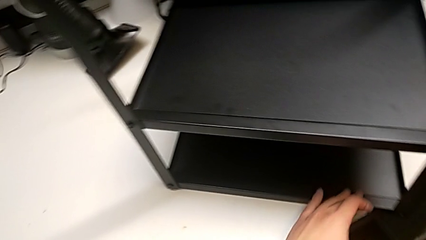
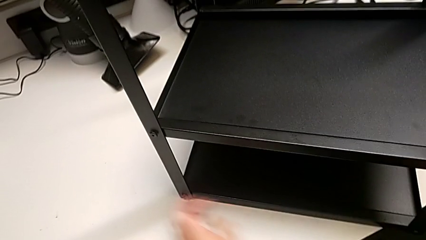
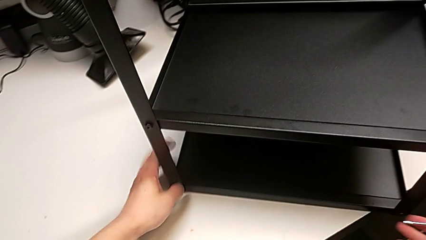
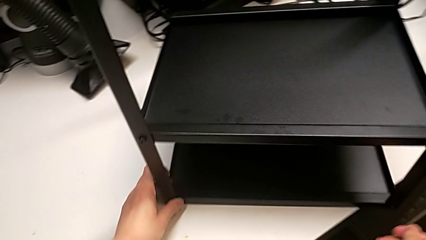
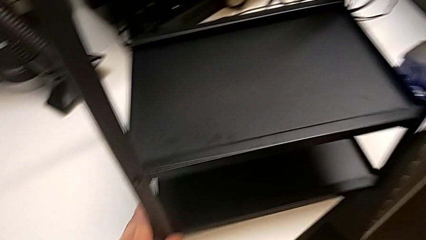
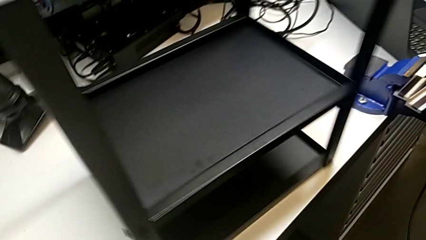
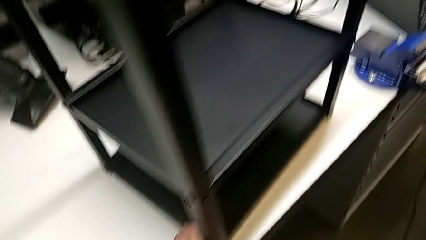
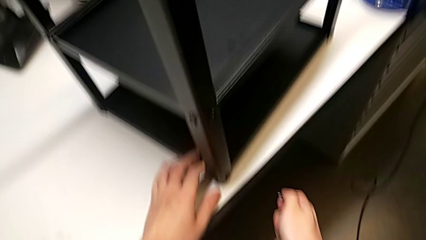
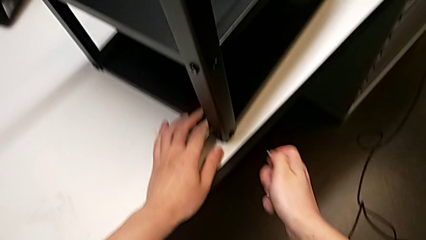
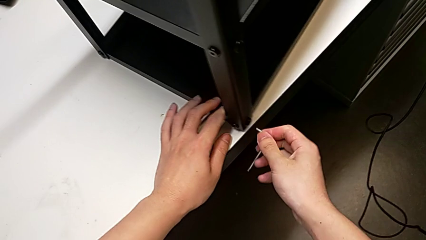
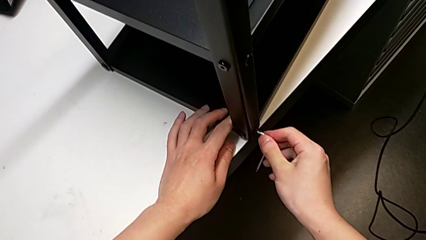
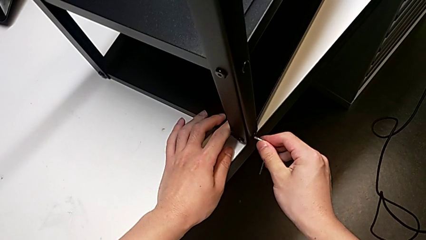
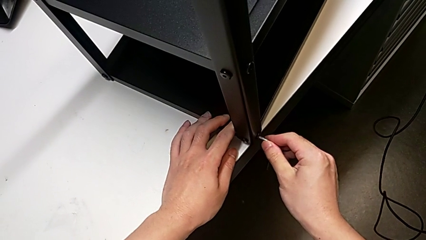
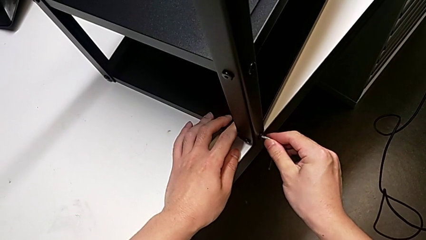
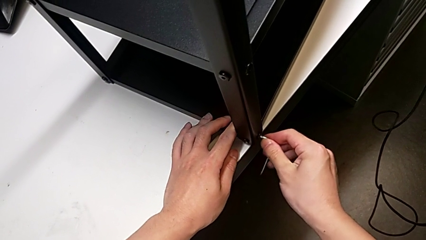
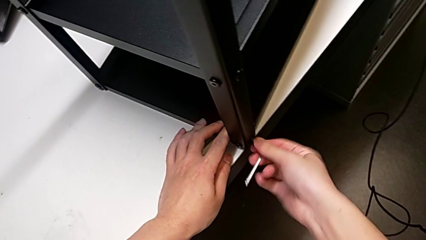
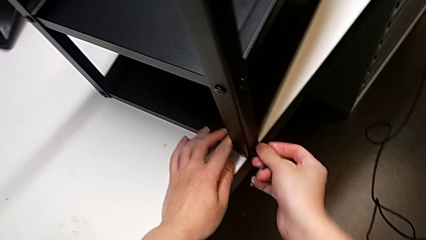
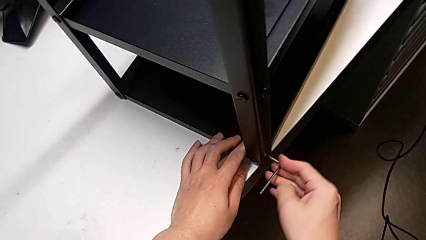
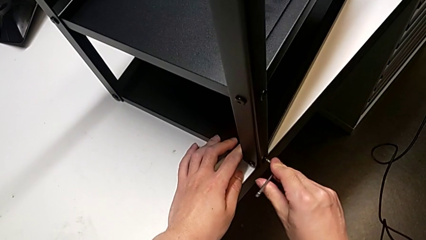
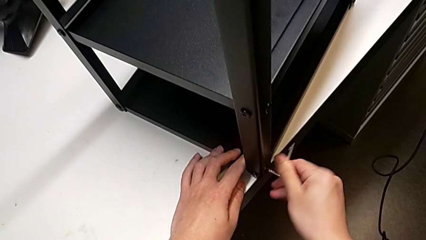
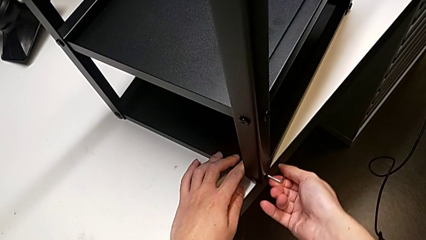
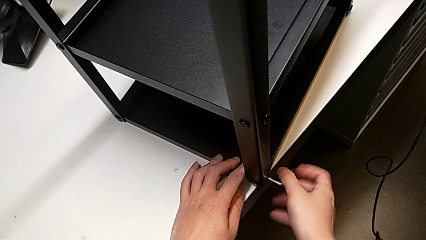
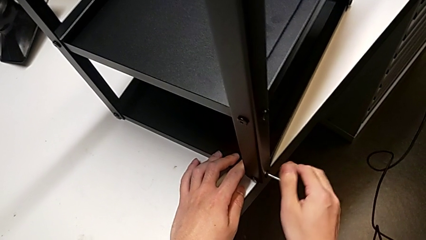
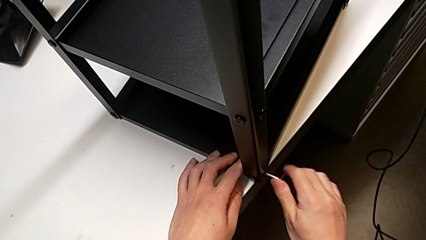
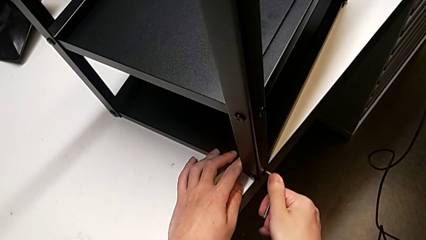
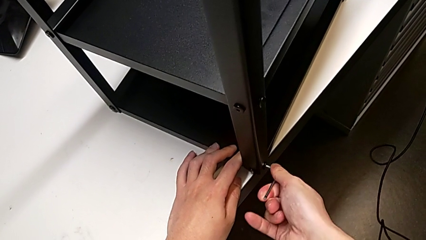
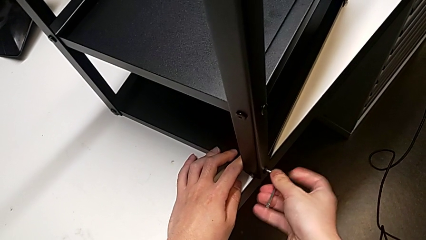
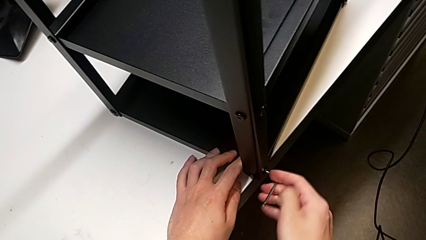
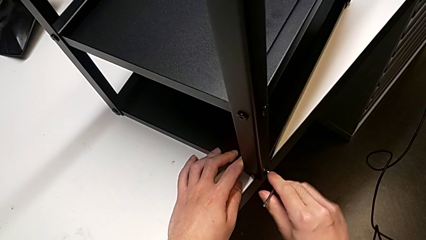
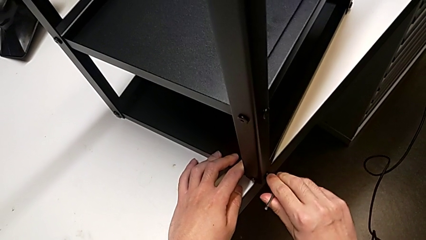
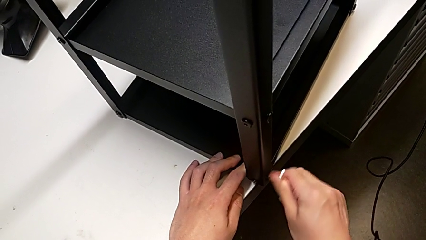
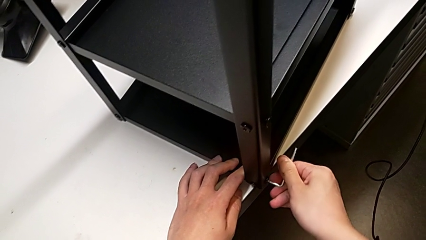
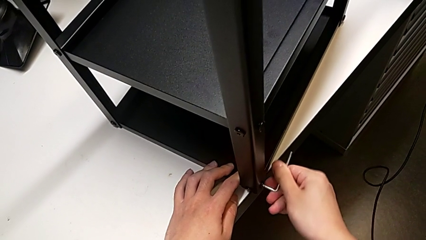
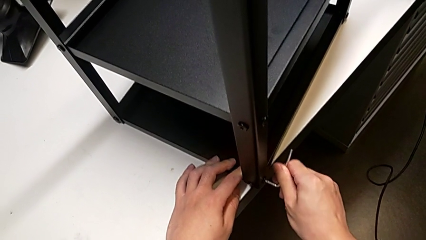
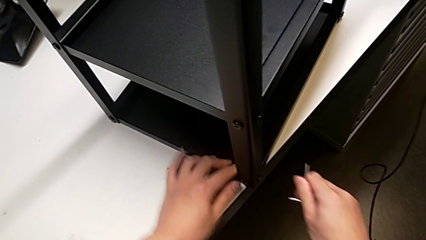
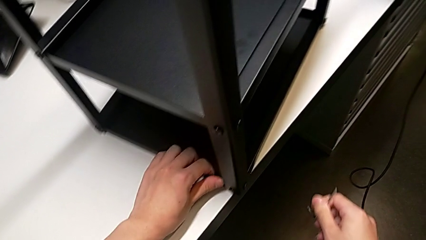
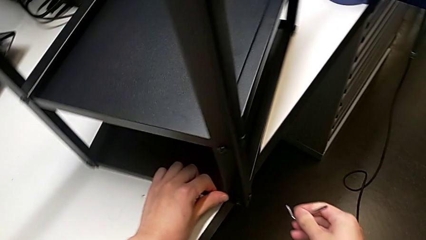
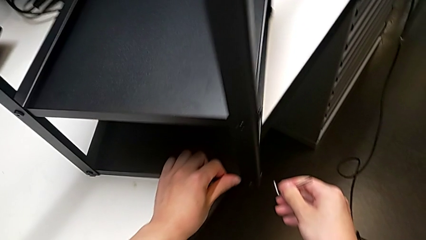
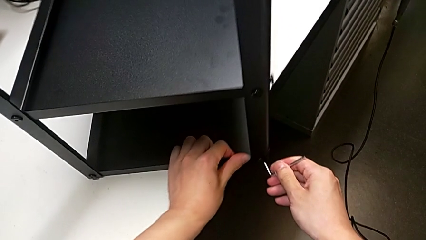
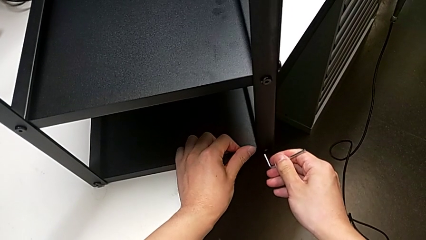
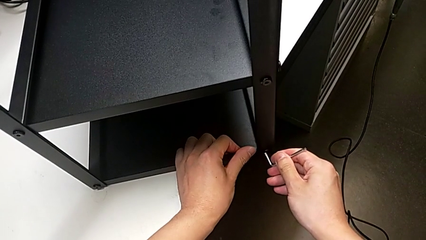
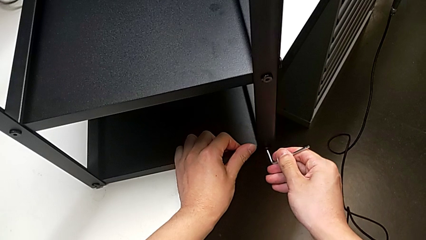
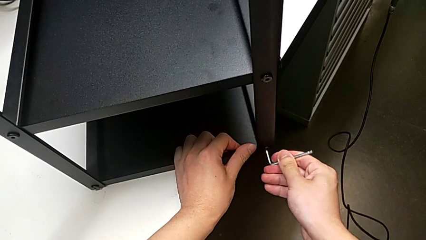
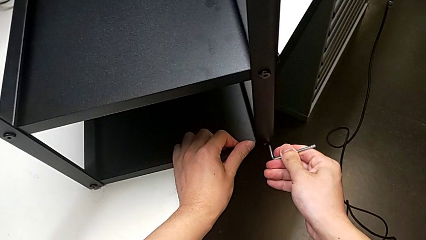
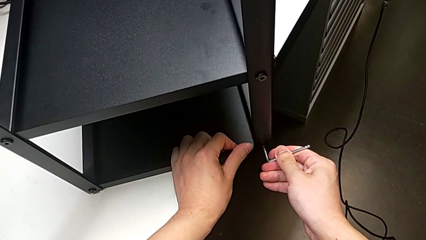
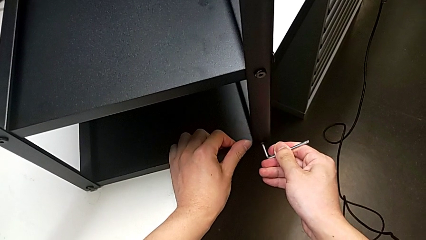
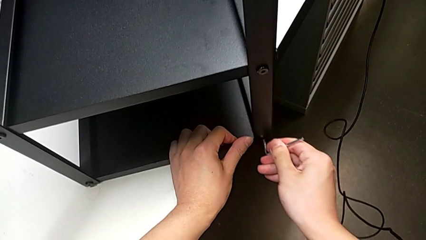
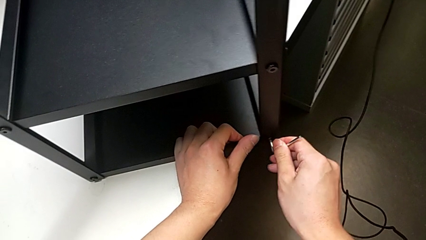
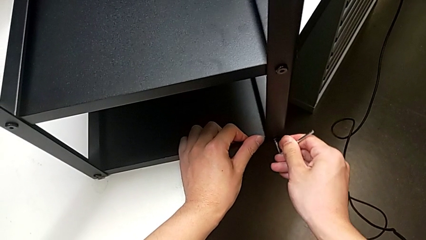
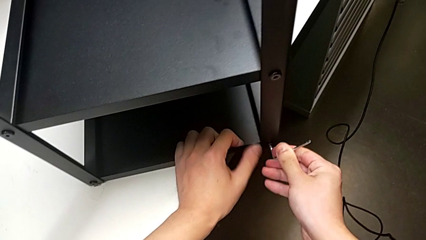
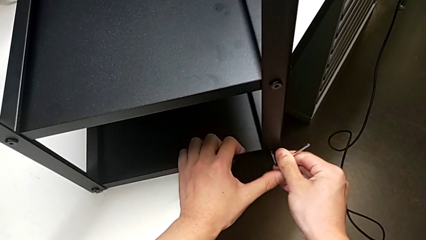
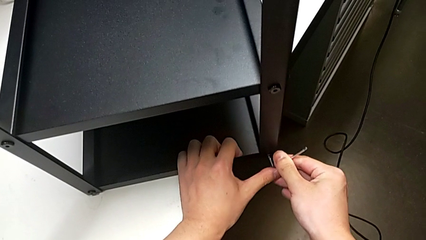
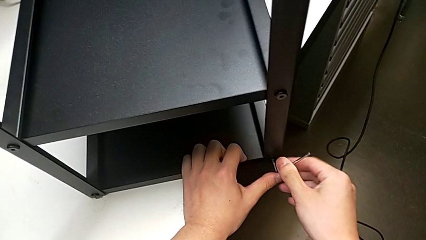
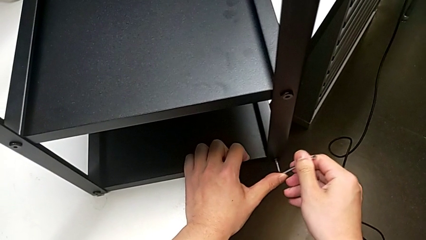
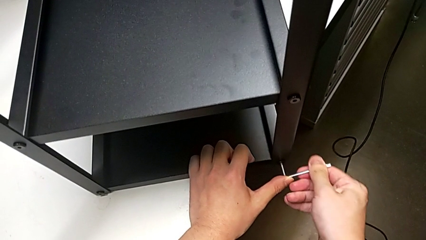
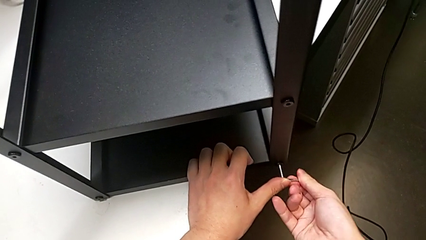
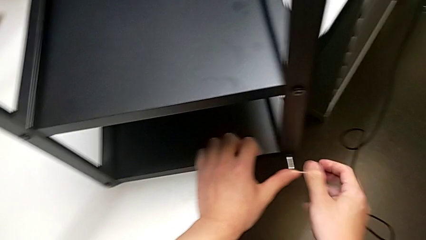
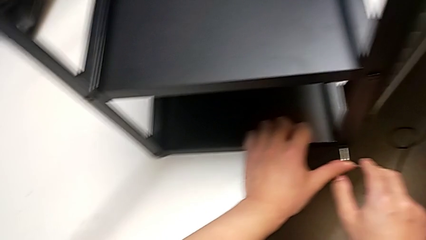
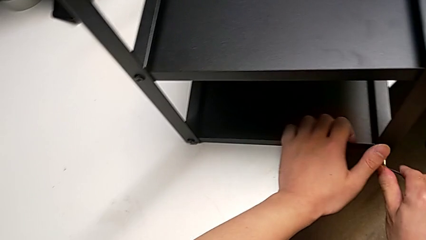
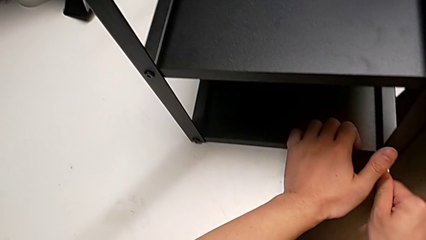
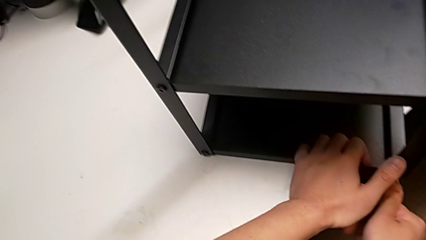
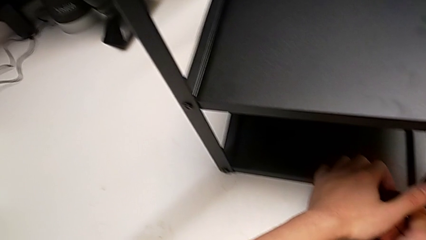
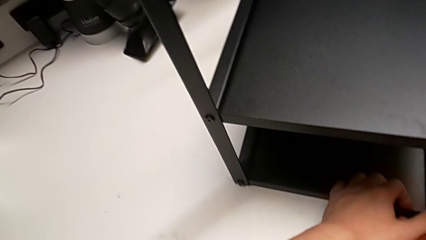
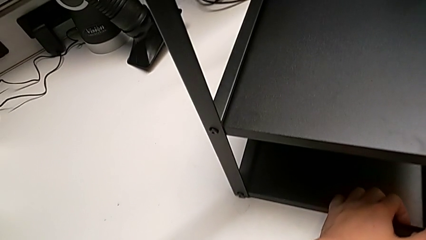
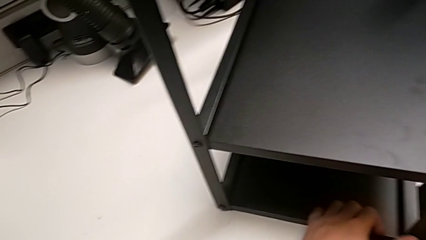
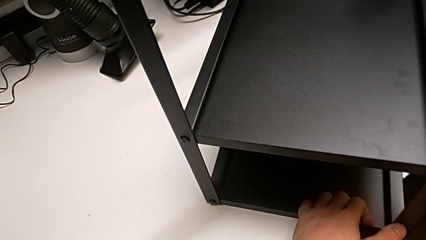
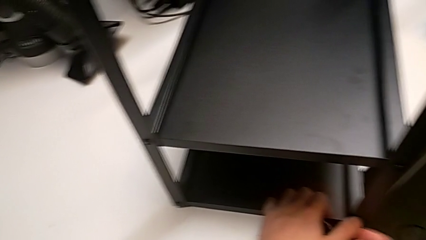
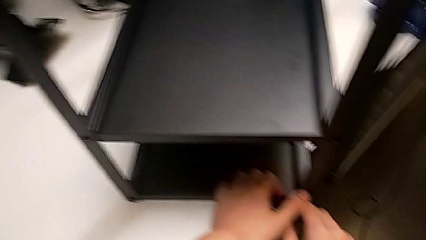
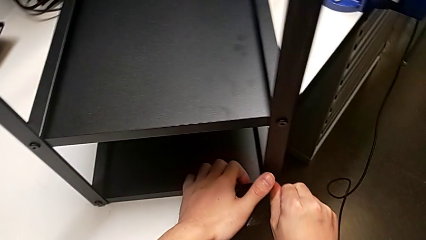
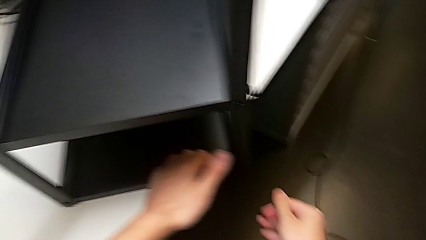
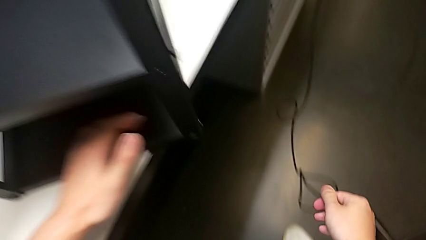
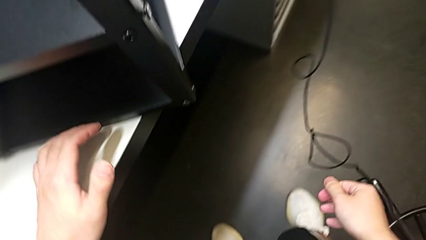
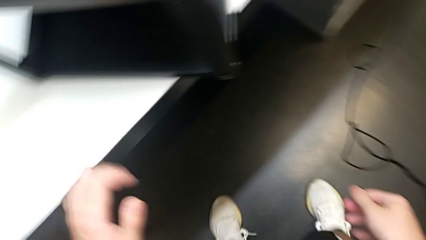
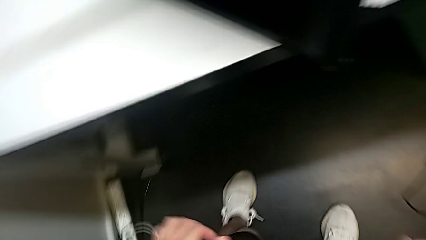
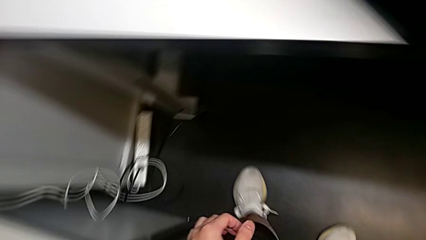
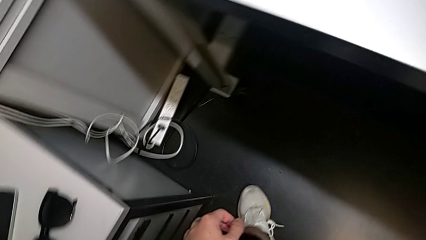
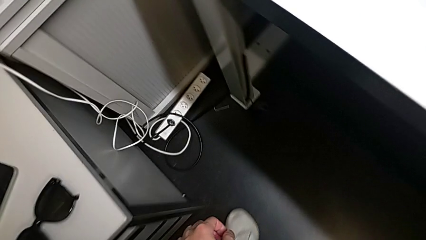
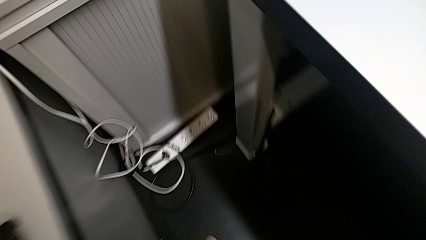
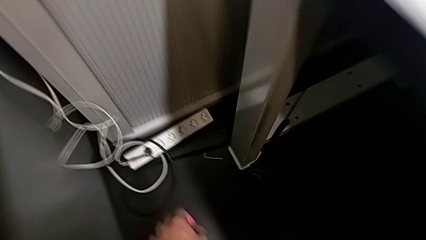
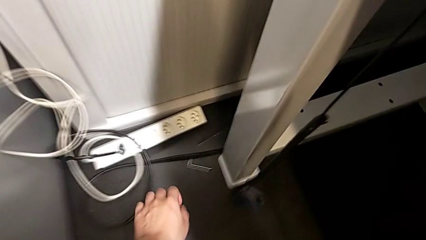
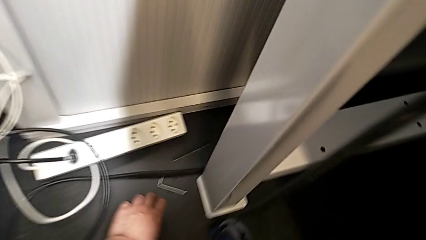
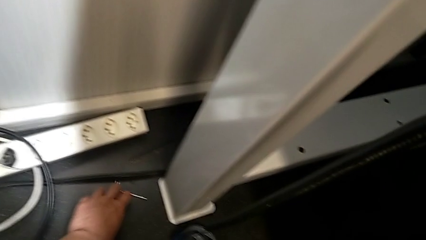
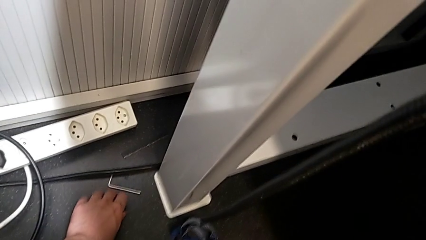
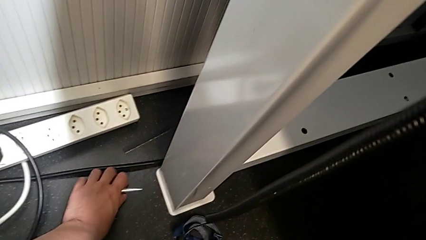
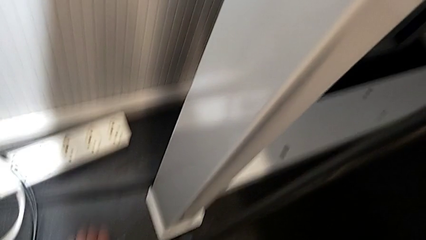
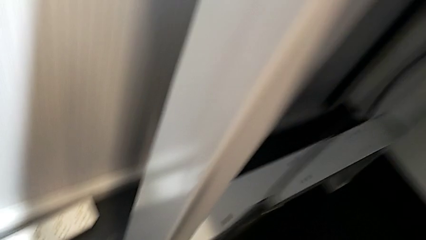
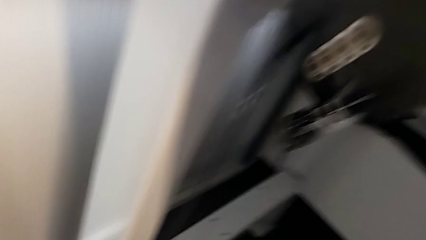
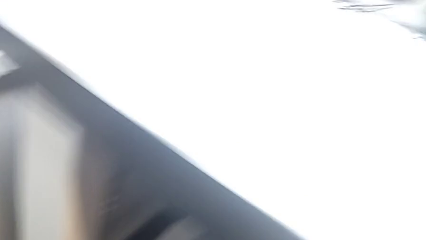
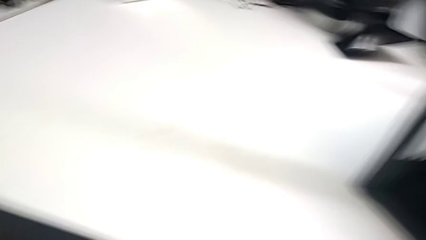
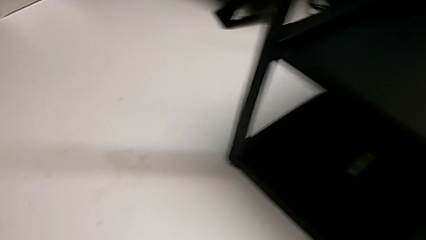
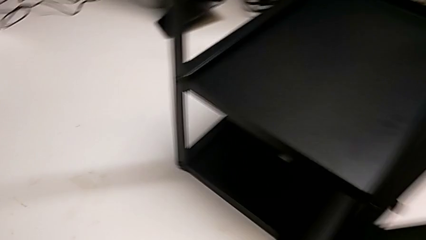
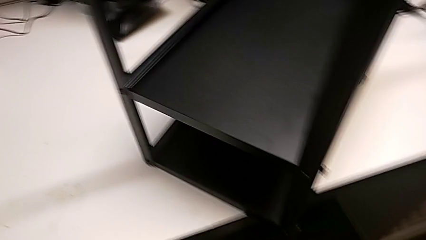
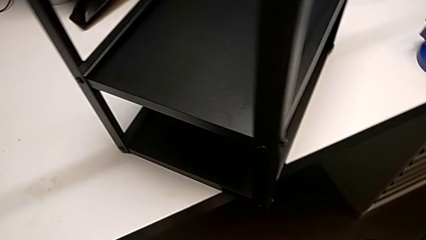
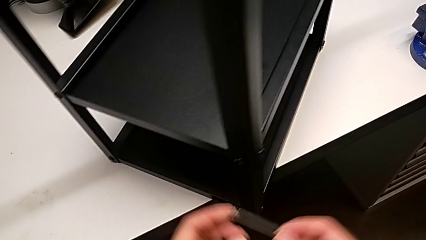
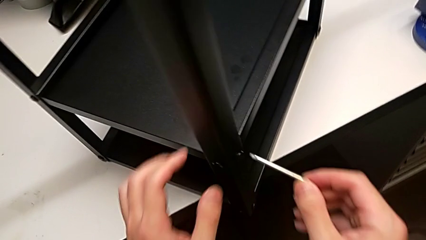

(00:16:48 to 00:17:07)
The camera wearer is screwing the fourth leg into place. They rotate the tray, insert the Allen wrench, screw the first hex socket head, pull the Allen wrench, insert it, screw the second hex socket head, wrongly drop the Allen wrench, accidentally, and lift it.
